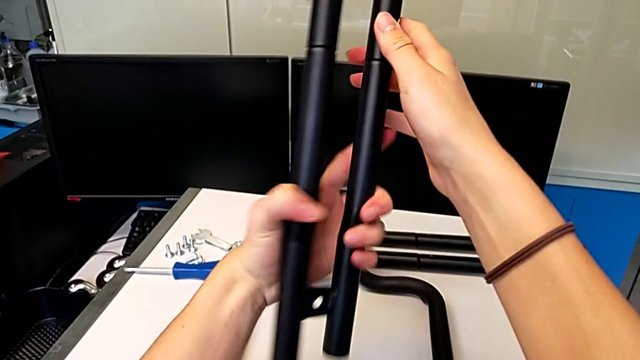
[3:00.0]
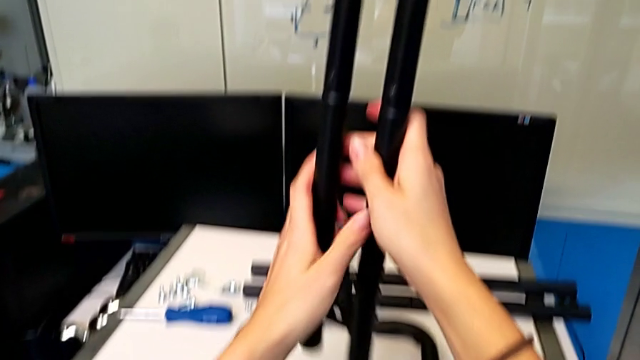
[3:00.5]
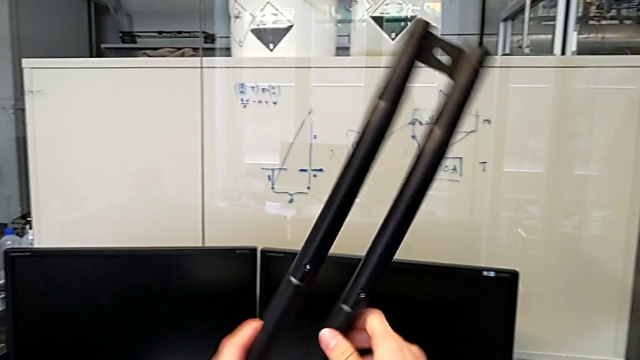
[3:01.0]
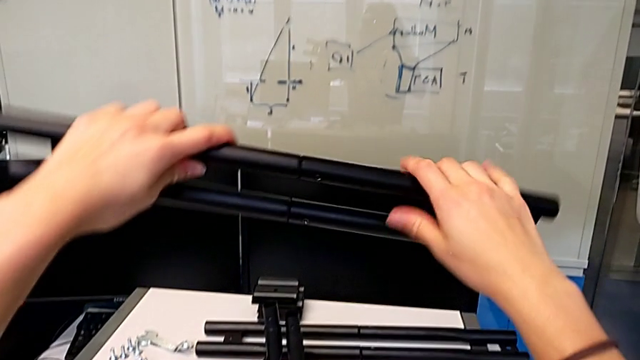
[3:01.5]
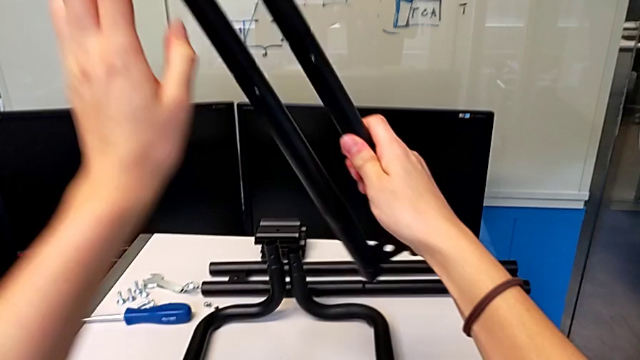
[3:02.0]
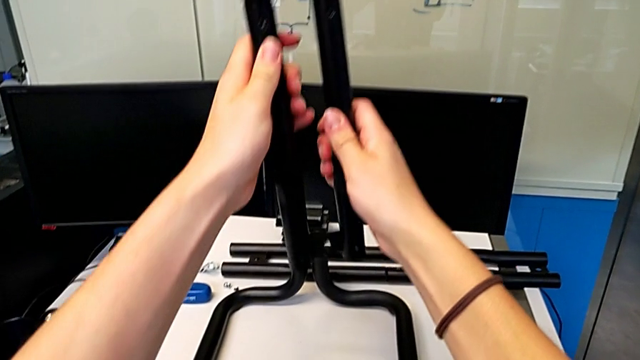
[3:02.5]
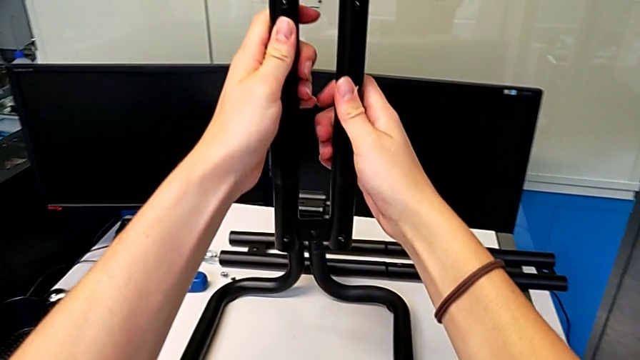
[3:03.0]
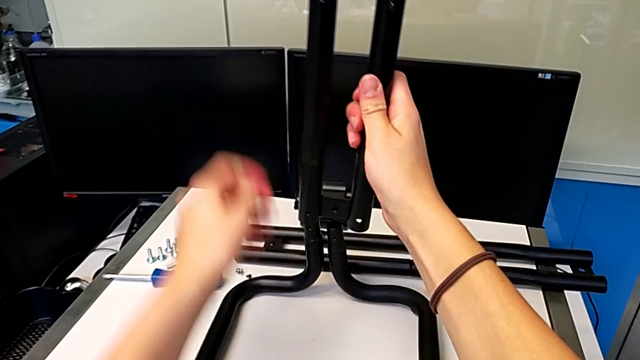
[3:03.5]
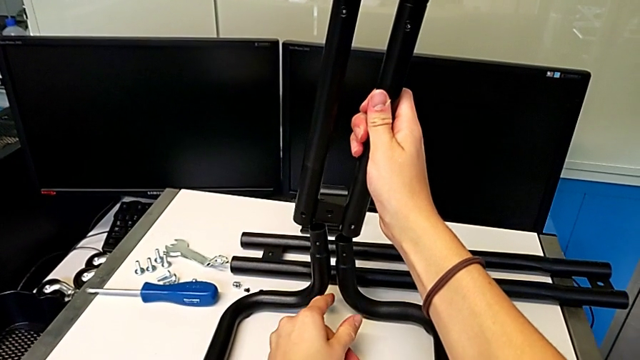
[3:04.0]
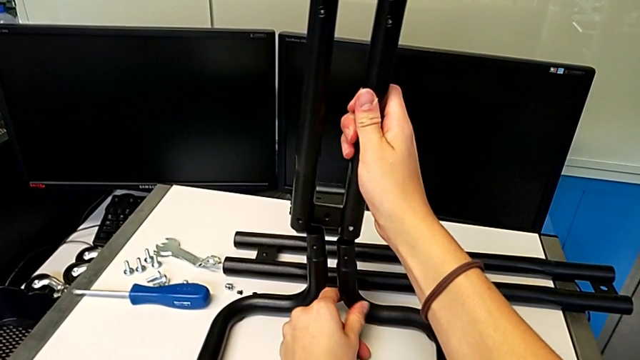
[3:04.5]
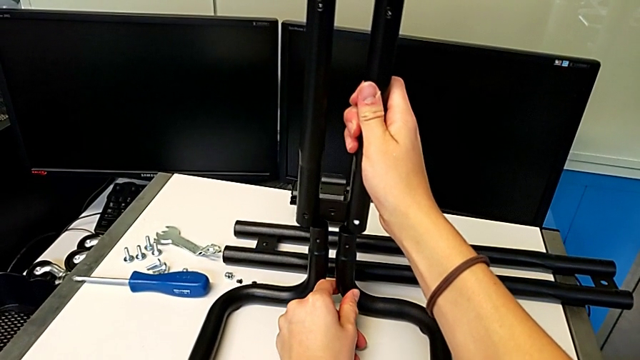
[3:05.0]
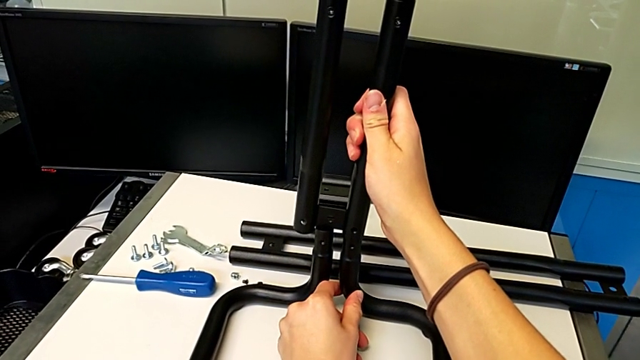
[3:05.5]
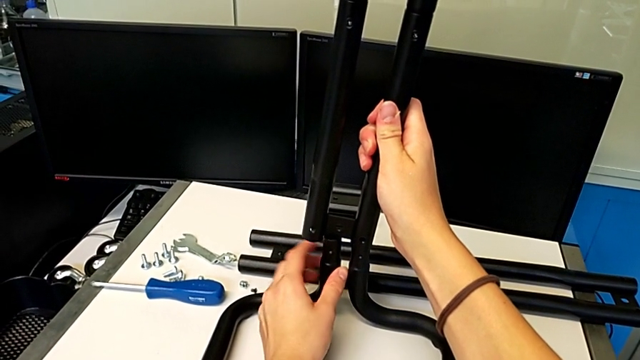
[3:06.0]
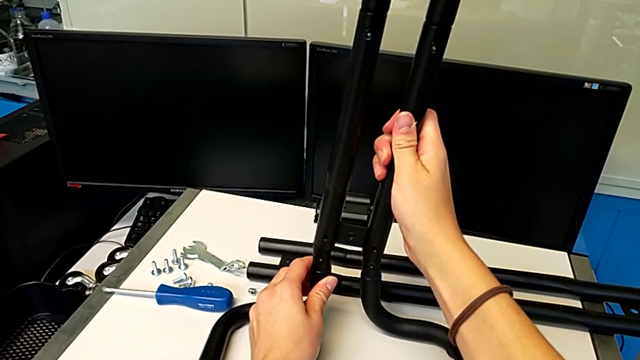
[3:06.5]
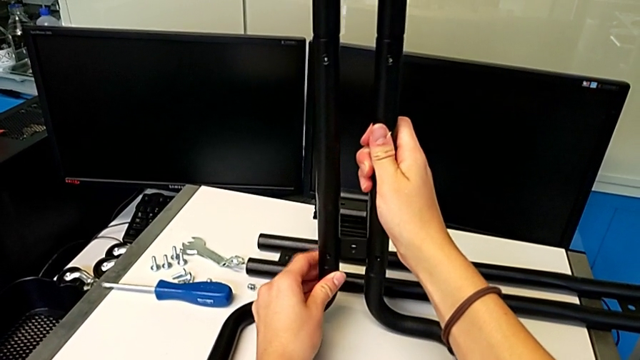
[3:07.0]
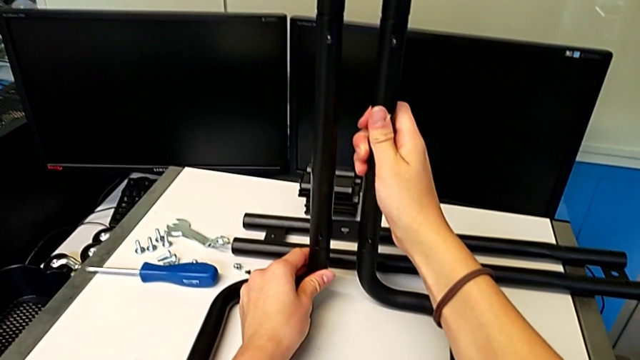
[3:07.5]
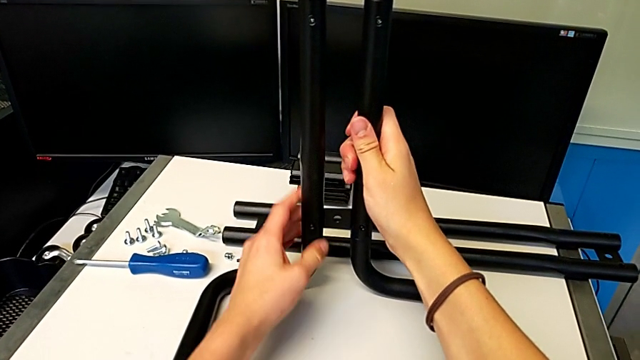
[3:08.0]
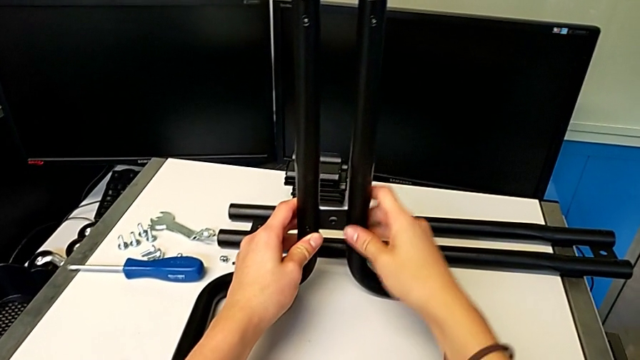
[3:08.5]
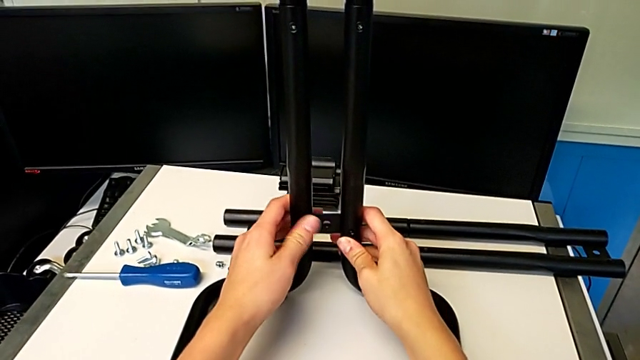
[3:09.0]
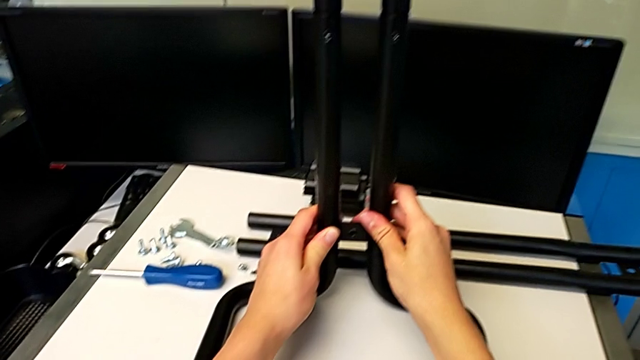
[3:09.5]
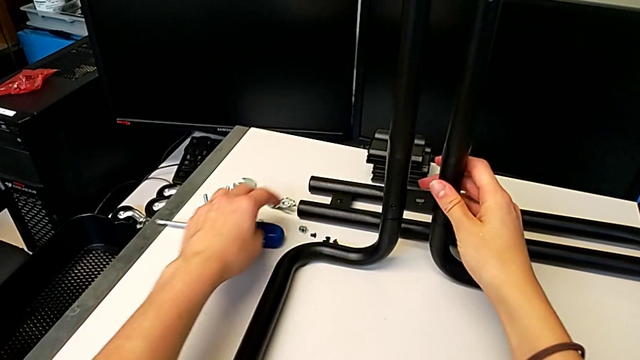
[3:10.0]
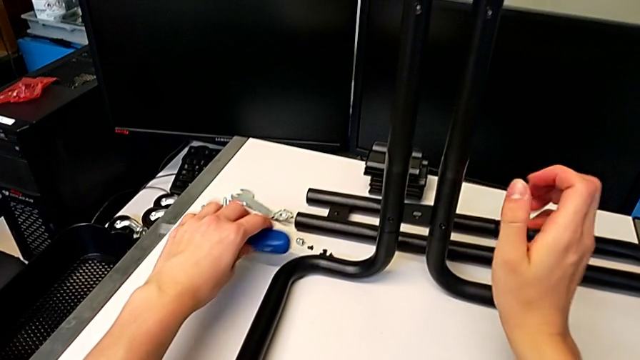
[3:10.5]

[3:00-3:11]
The camera wearer is assembling the first side bars and the base frames. They keep rotating the leg, insert it, touch it and grab the screwdriver.

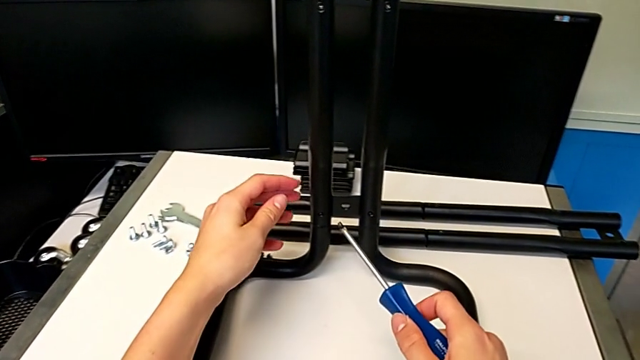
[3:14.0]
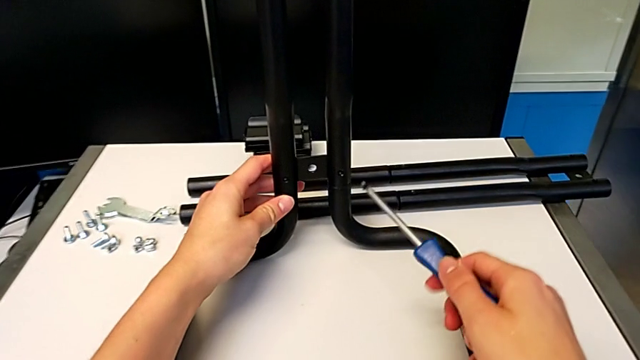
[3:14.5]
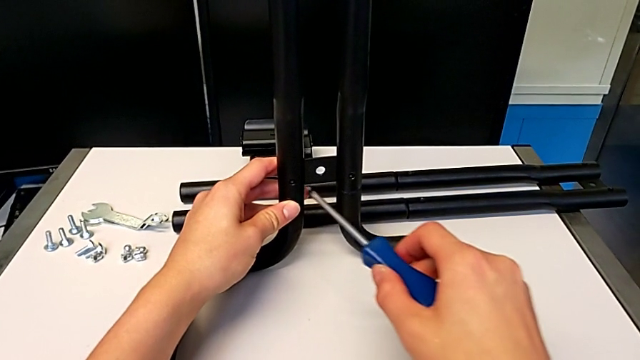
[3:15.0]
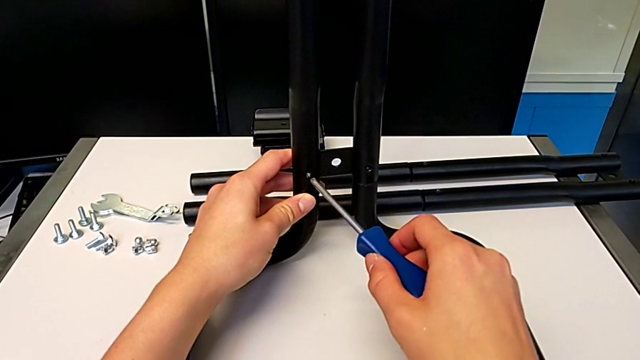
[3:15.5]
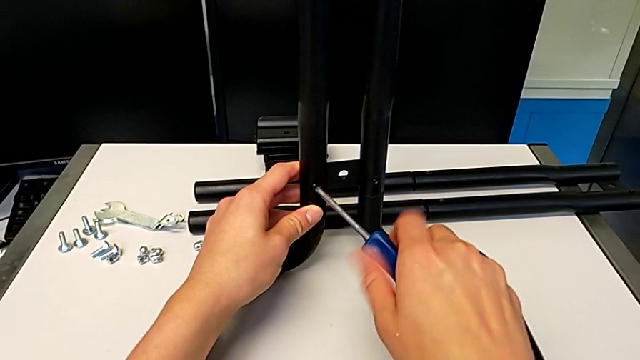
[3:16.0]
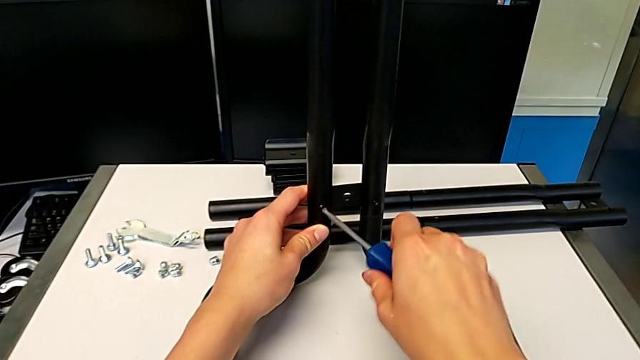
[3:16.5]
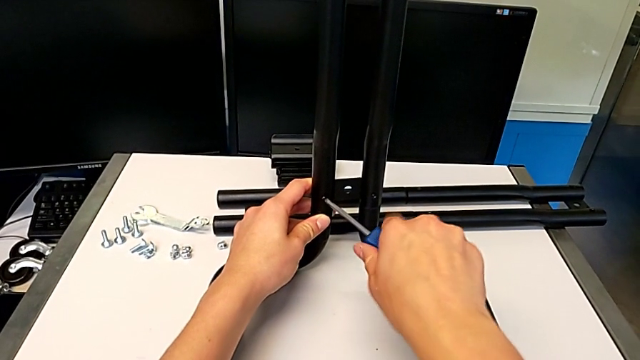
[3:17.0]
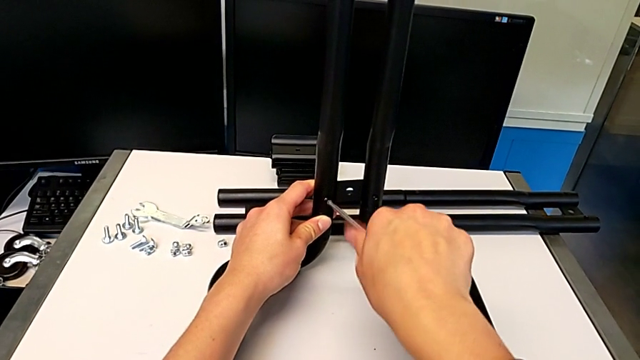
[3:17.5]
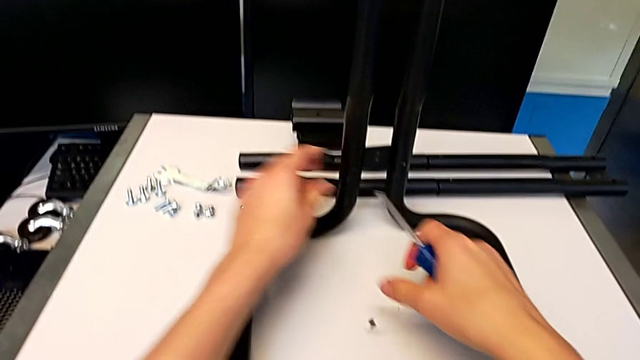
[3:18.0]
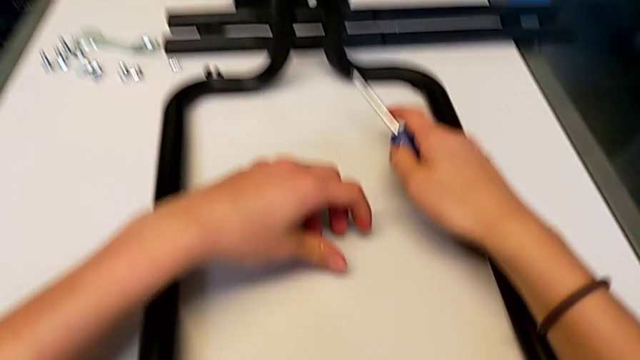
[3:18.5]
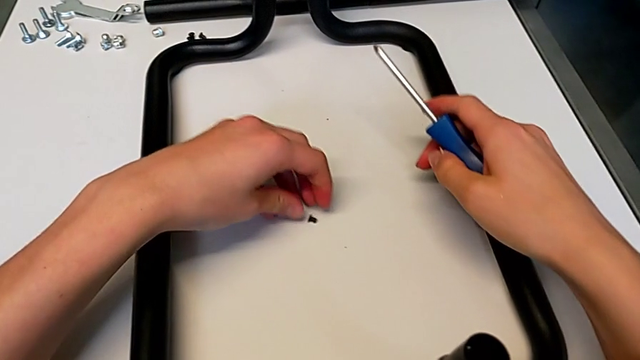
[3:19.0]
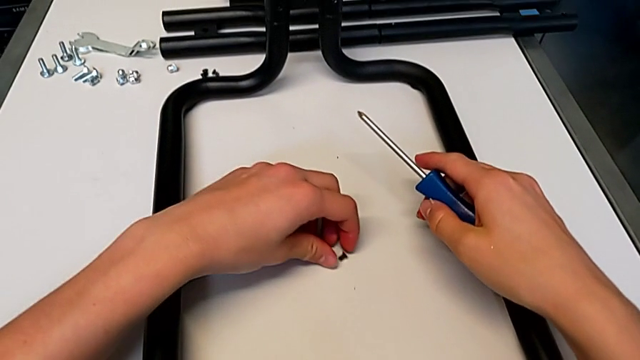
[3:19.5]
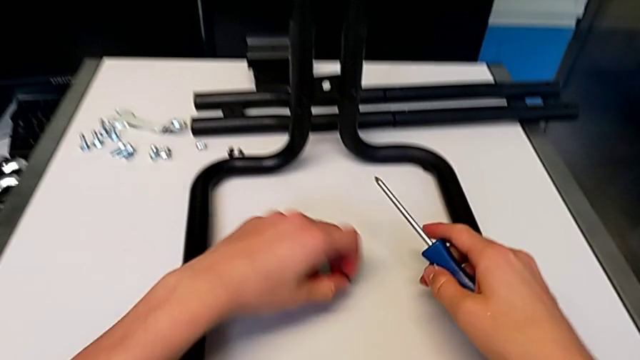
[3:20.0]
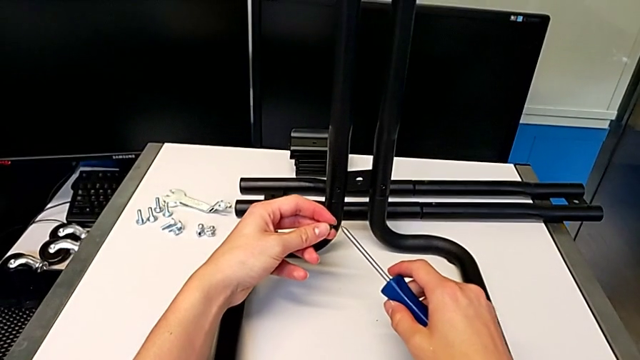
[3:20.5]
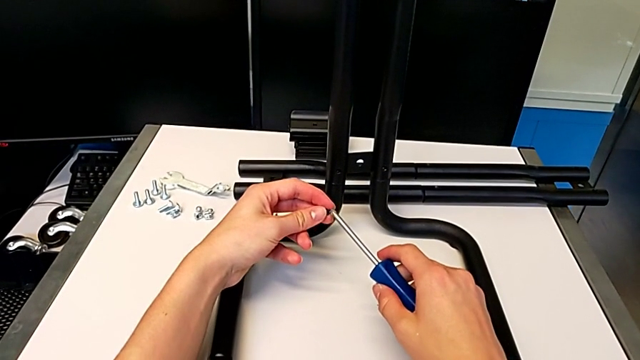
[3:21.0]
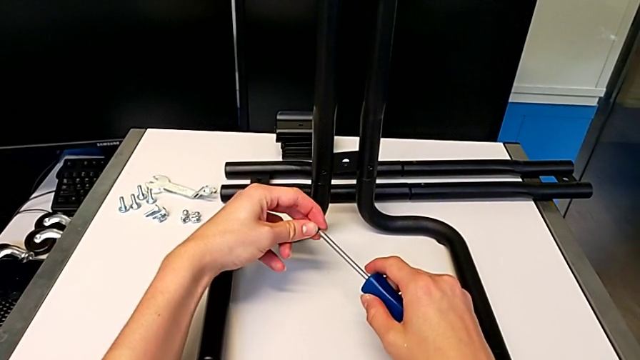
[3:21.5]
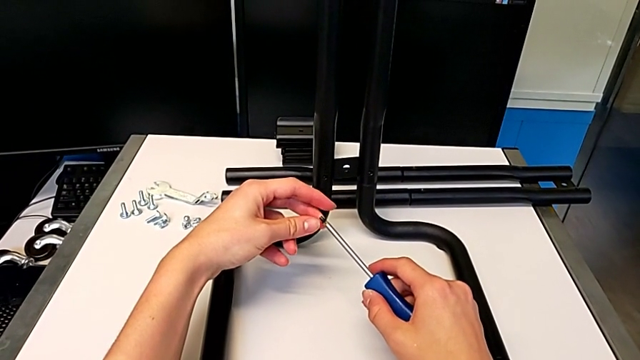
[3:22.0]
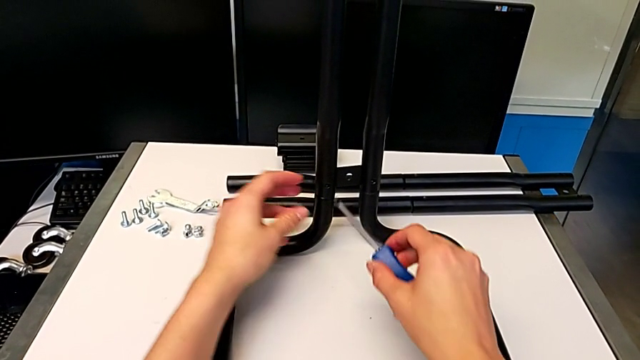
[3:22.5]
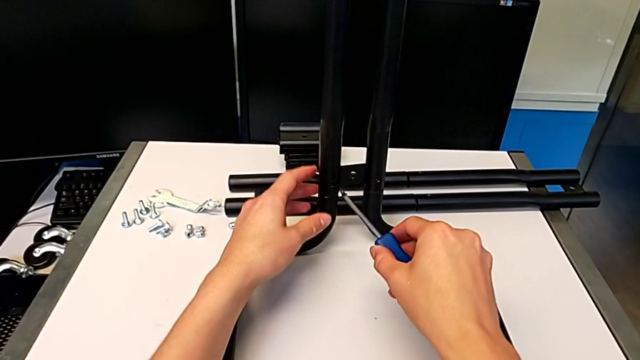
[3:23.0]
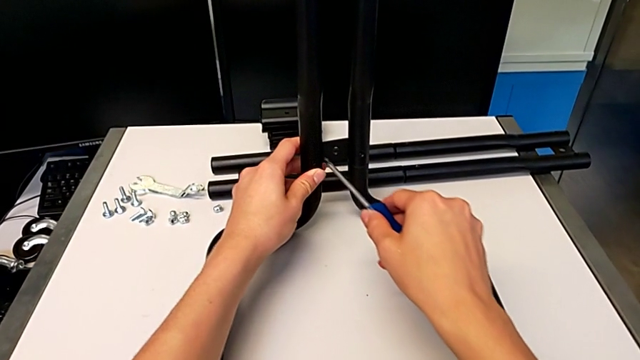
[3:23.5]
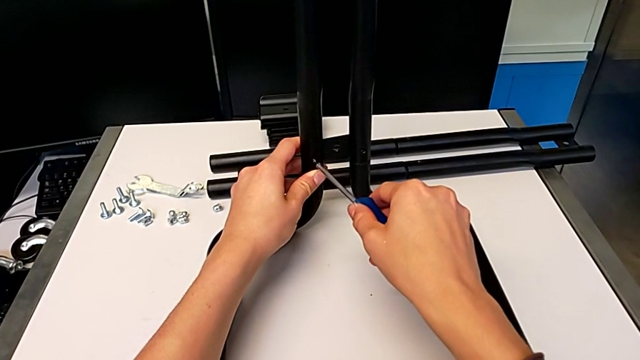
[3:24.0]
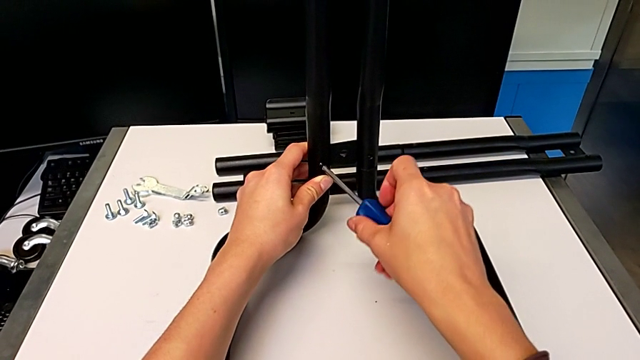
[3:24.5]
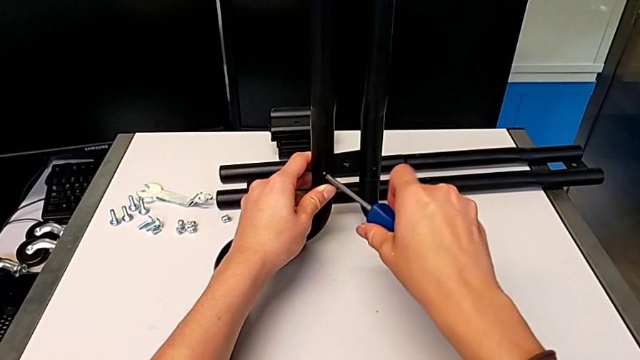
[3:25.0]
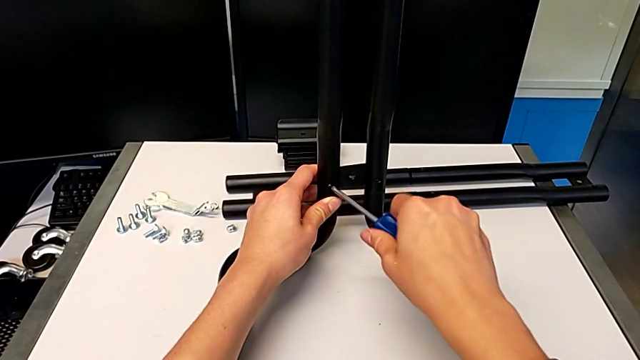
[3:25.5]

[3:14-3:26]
The camera wearer is screwing the first side bars onto the base frames. They insert the screw, screw it, drop it, grab it, align it and insert it.
